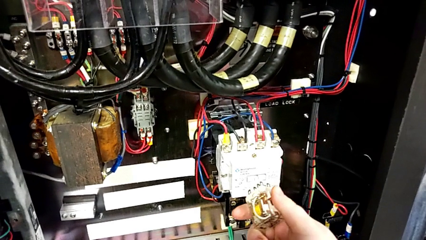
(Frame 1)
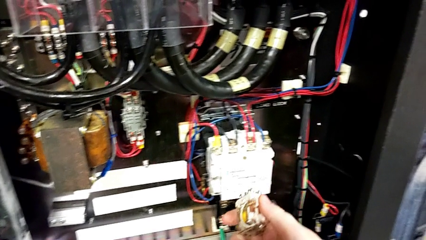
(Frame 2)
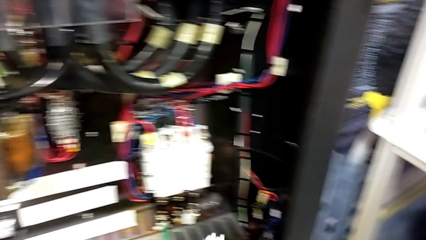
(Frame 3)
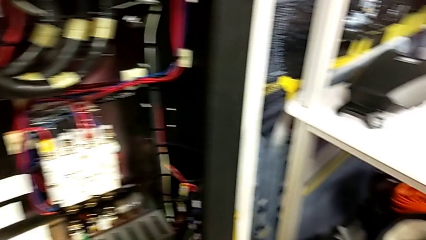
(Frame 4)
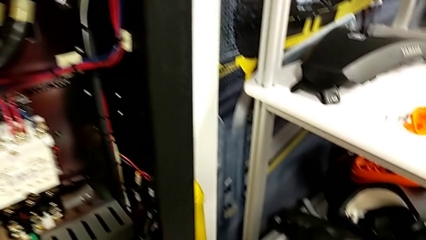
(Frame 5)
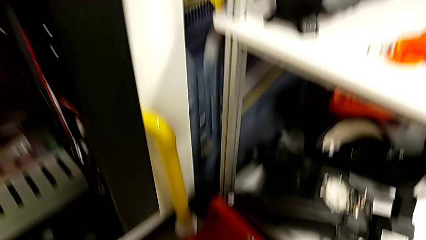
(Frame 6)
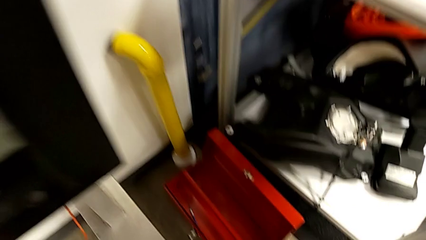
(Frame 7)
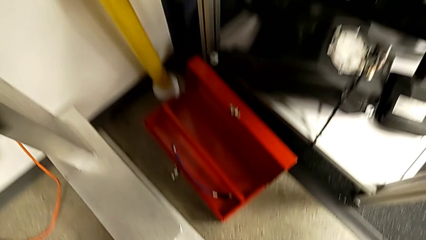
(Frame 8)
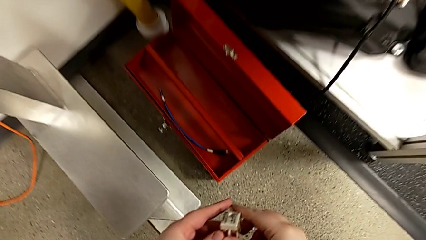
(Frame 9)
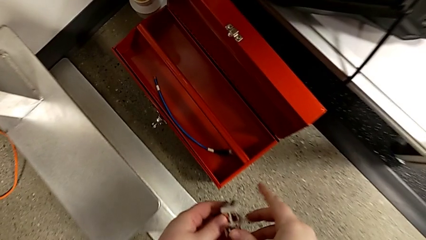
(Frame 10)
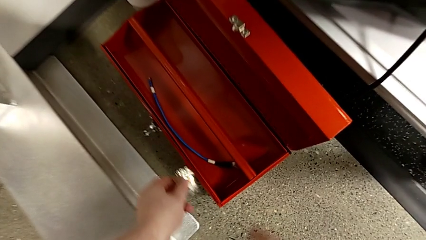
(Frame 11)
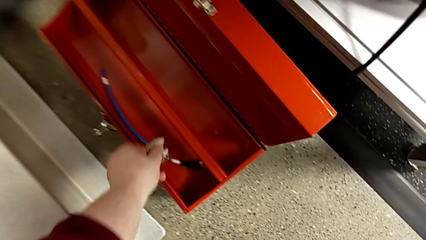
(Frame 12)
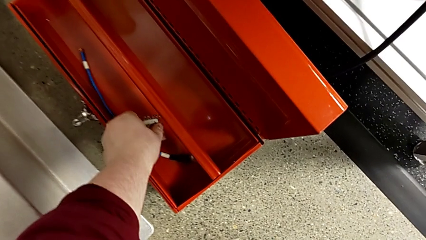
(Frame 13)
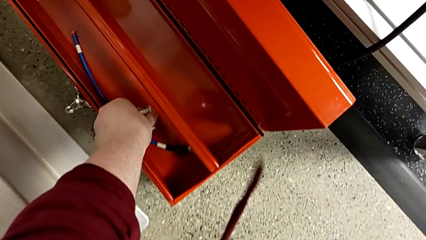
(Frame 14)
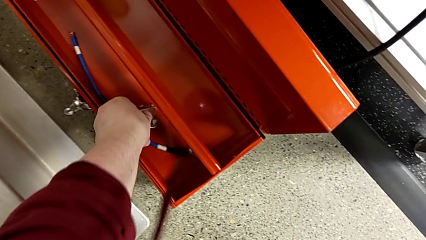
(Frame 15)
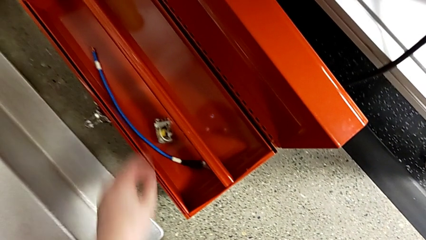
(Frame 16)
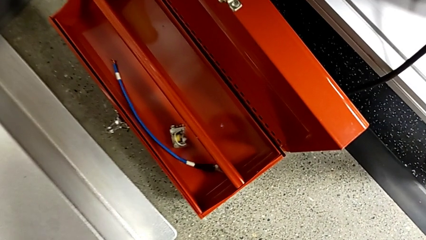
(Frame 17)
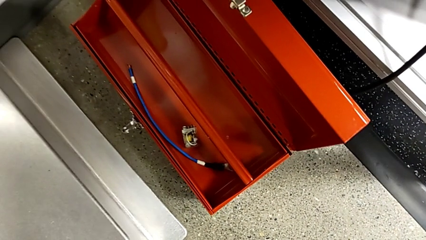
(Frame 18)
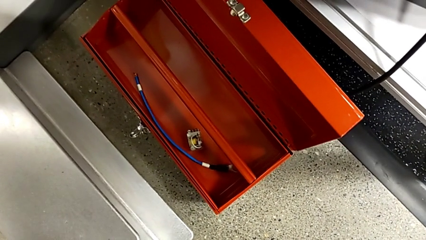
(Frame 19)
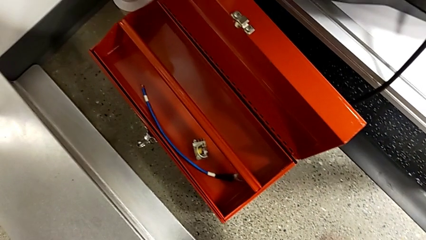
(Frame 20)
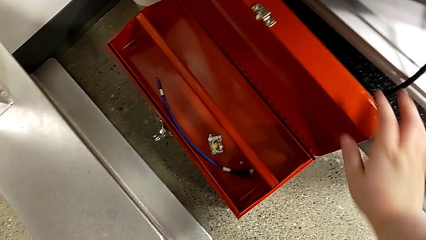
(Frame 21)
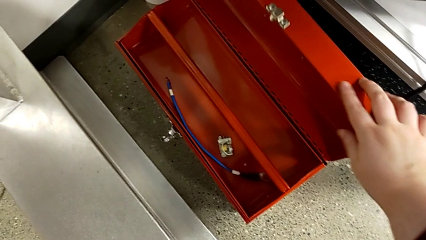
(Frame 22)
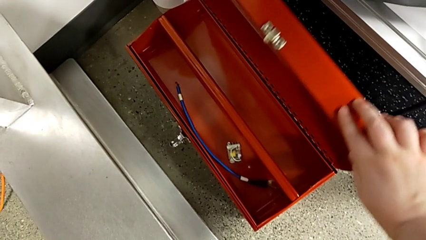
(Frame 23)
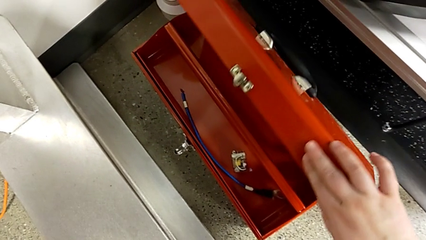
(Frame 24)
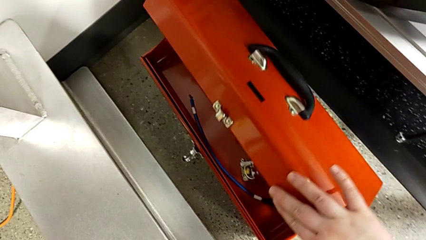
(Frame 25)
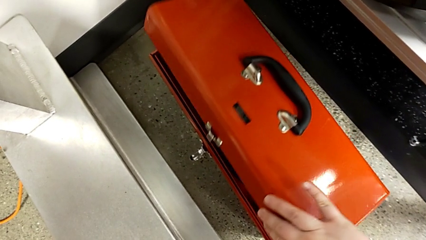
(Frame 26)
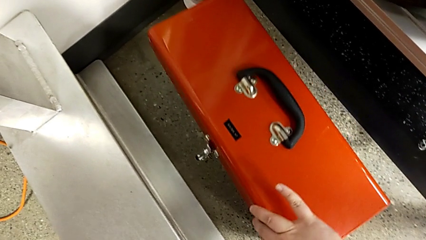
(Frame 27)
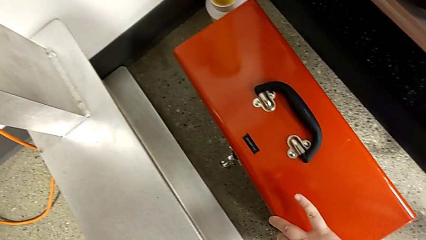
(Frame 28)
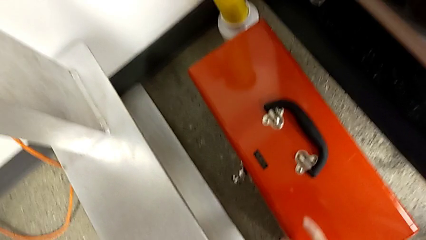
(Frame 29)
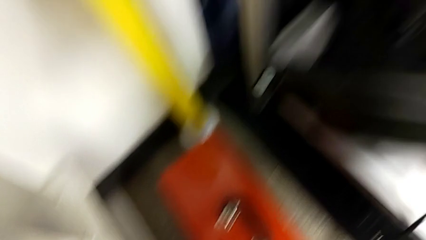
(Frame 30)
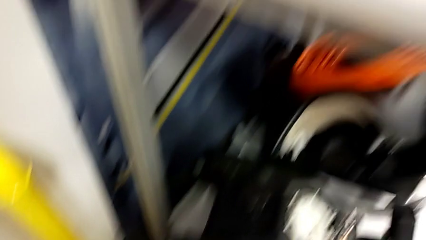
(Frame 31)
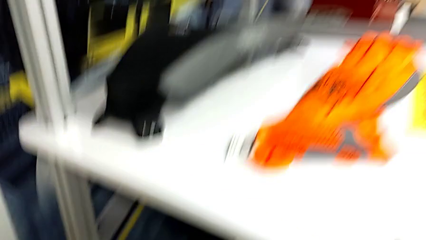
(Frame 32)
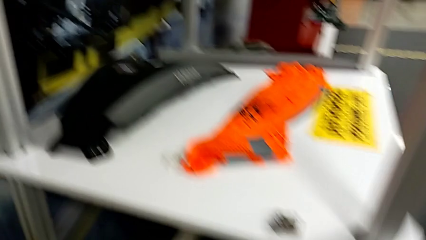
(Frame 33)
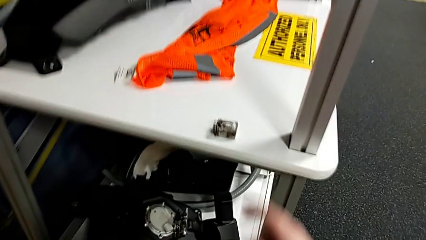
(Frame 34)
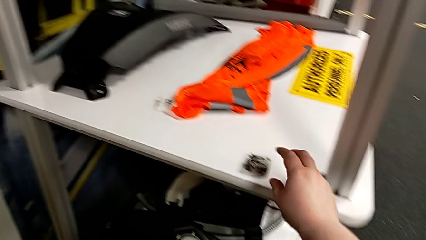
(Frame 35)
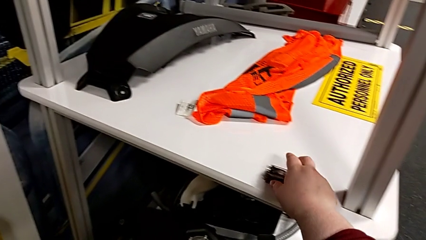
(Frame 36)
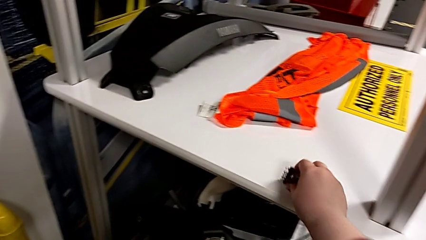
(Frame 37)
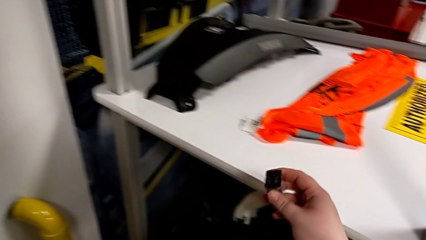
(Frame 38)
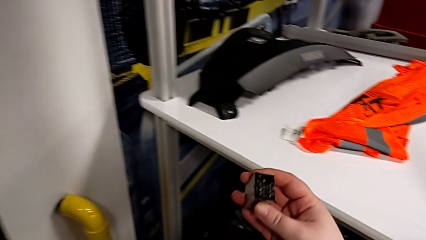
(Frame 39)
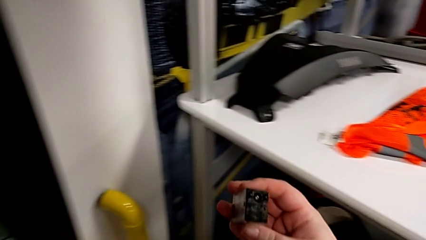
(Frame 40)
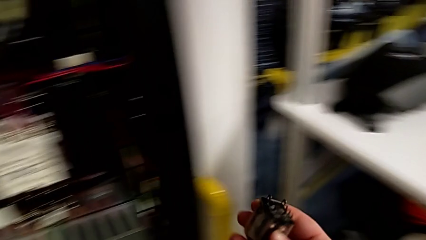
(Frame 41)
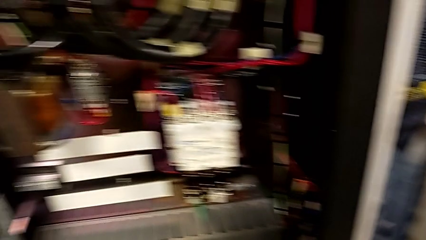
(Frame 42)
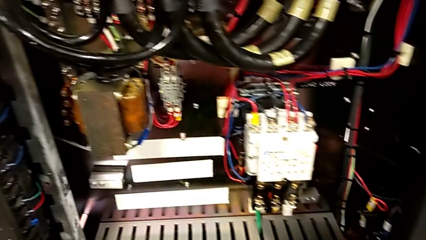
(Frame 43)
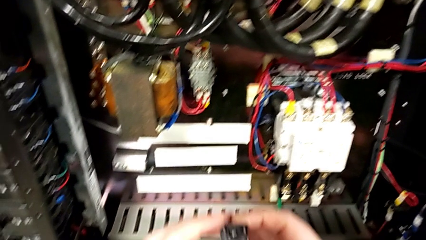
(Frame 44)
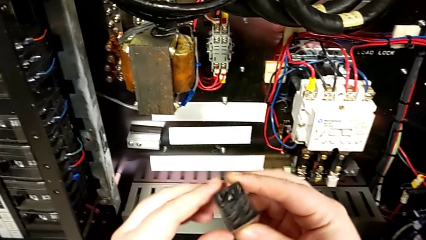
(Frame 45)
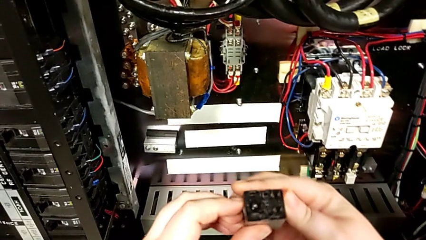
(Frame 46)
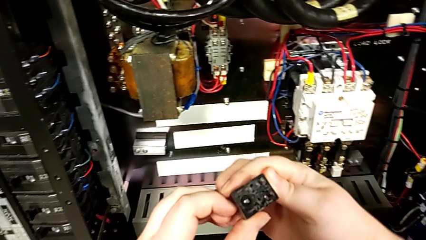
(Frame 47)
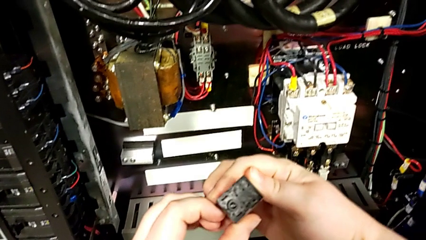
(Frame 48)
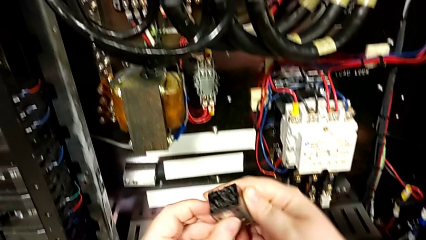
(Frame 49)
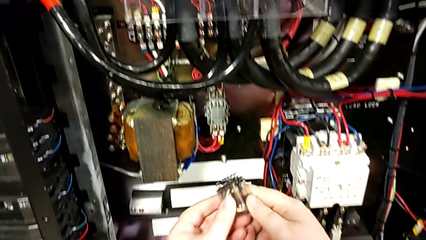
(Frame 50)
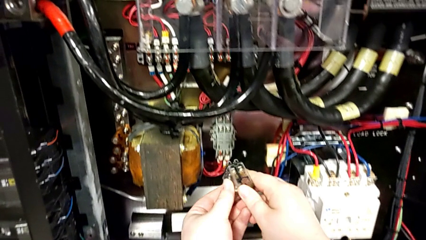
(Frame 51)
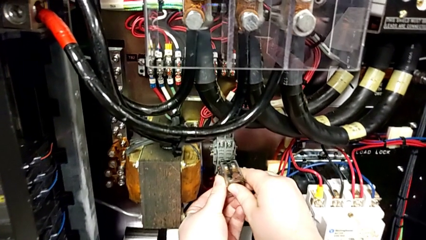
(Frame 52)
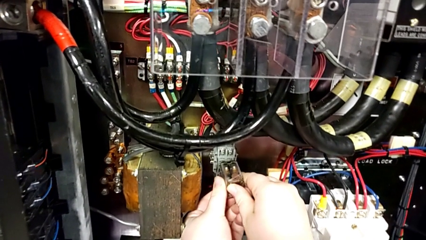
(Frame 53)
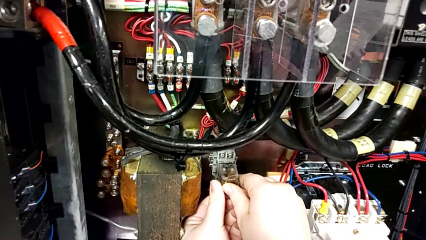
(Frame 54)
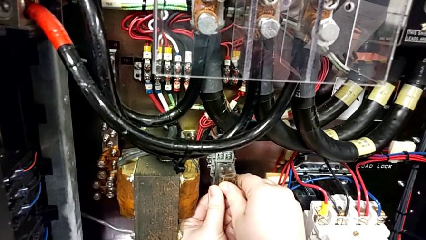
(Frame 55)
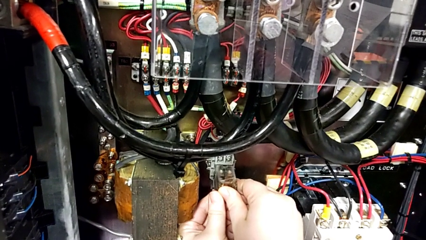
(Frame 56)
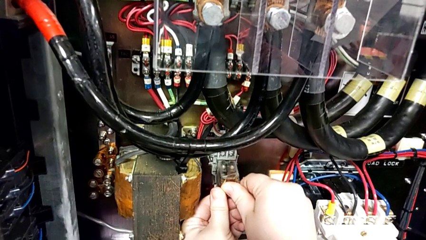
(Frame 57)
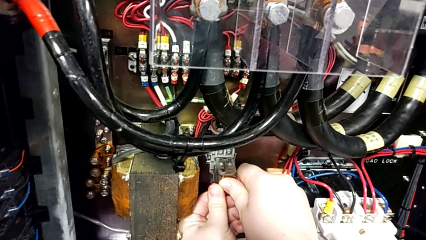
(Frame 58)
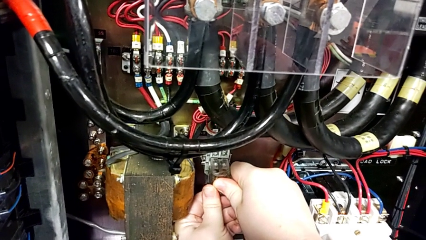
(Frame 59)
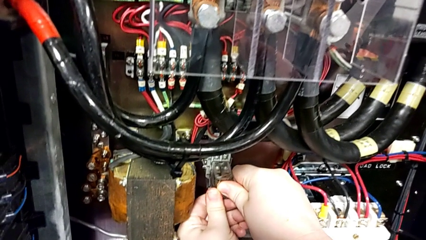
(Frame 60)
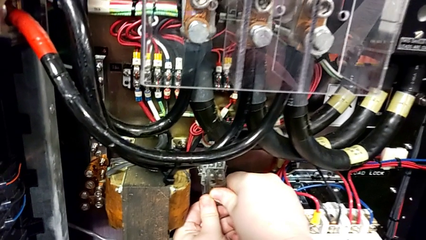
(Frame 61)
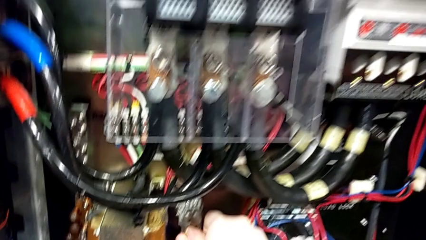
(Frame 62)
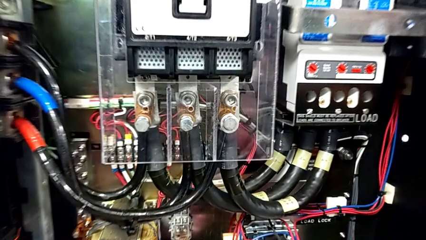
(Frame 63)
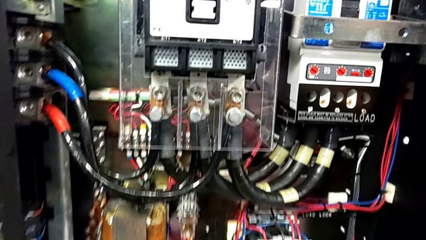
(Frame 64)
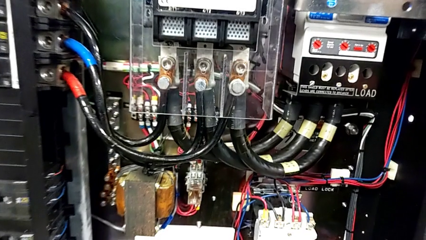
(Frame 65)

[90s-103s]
The camera wearer is exchanging a replacement component. They place the circuit breaker, close the toolbox, grab the circuit breaker, rotate it and insert it.

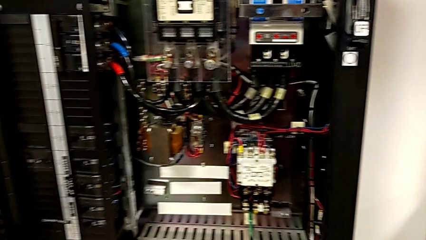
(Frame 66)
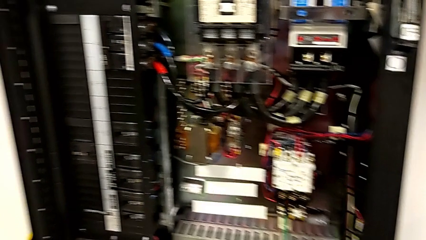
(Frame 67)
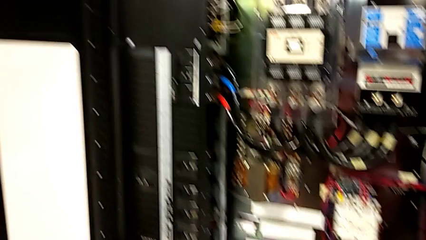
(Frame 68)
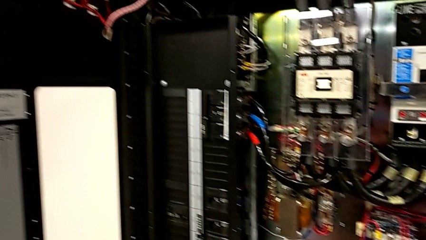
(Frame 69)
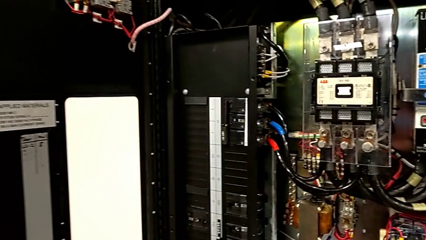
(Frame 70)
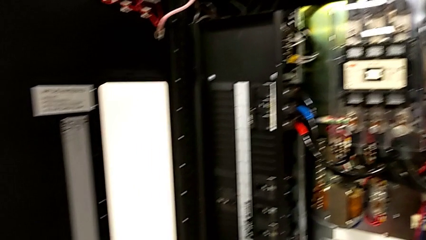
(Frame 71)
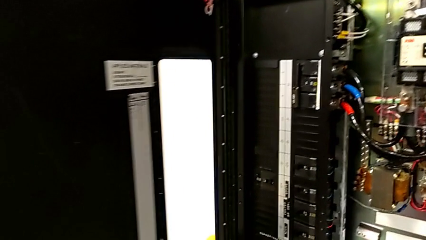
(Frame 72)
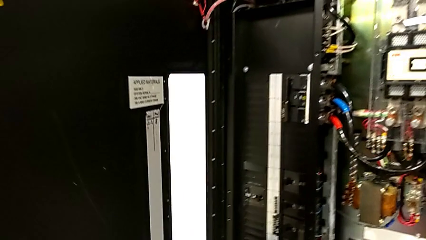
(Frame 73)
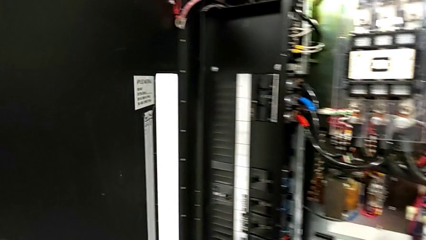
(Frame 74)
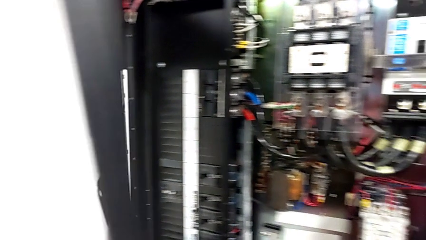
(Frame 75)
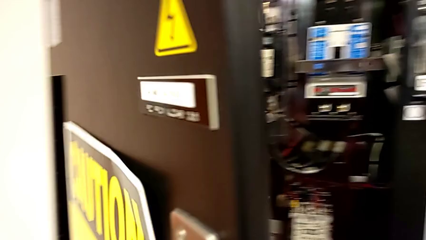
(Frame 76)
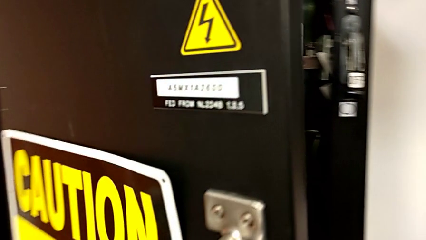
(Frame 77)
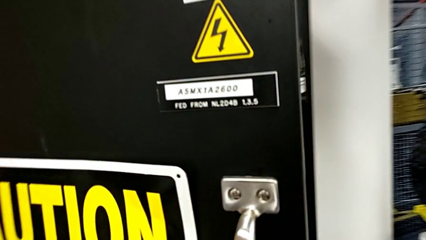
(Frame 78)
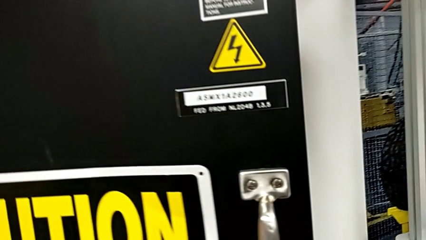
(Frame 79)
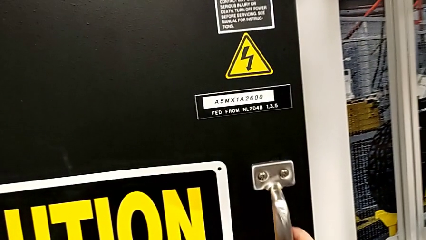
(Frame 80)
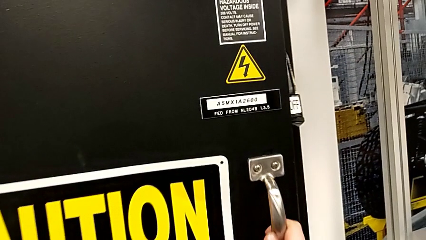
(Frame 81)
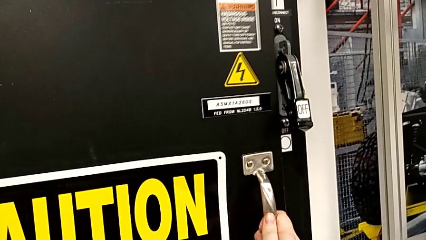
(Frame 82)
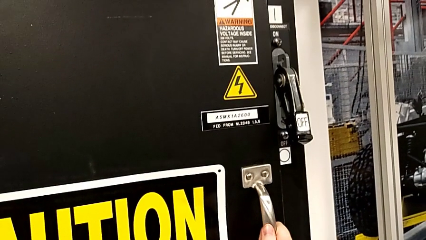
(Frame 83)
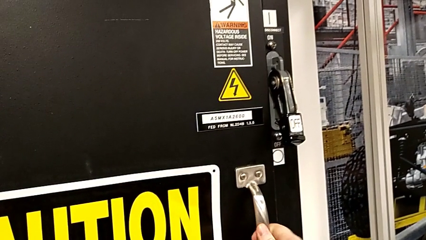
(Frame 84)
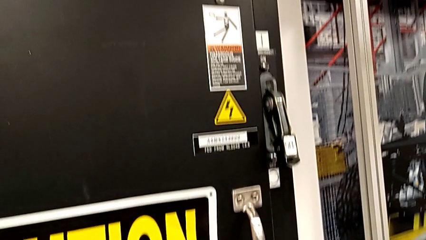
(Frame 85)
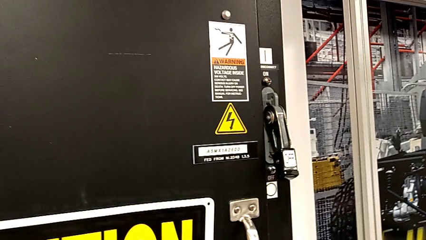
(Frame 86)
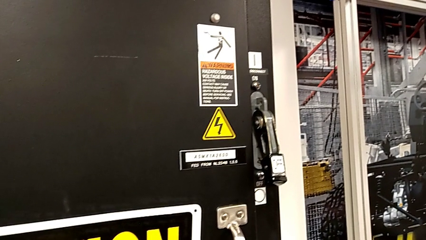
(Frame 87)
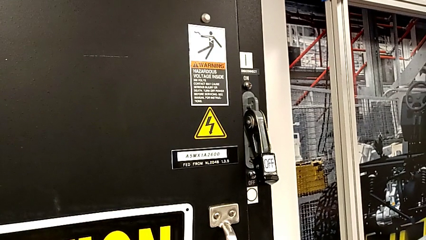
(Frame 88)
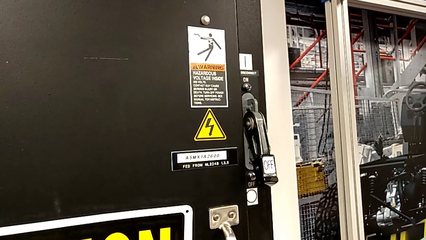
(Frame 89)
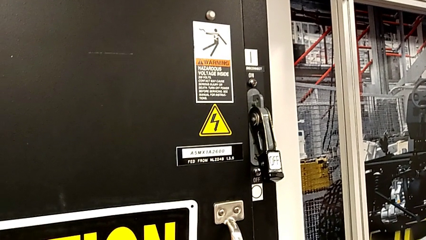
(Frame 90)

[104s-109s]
The camera wearer closes the front panel door. They close the front panel door.
